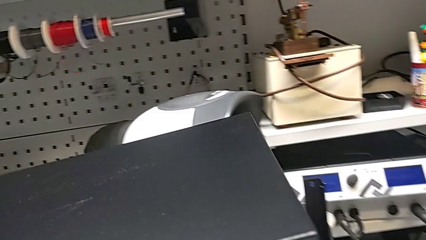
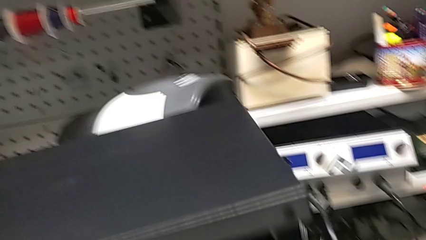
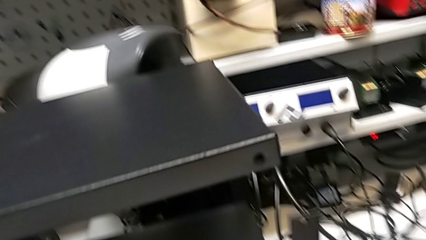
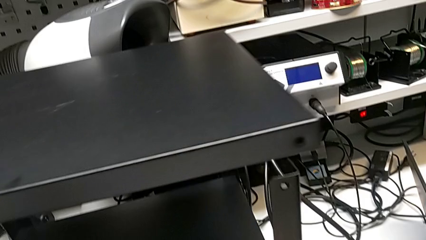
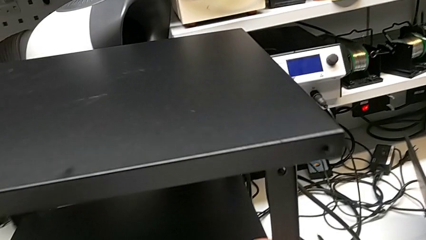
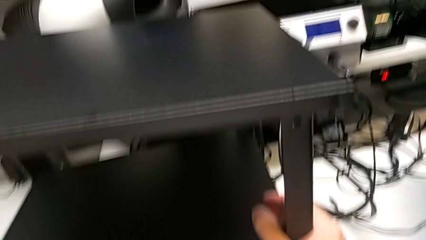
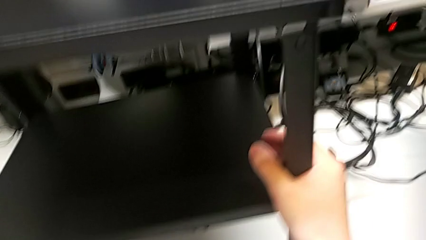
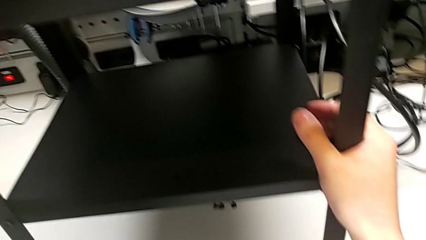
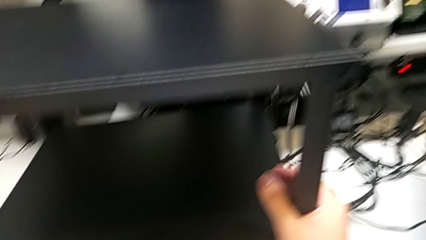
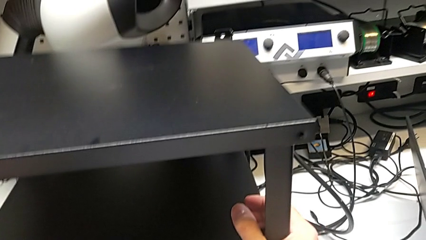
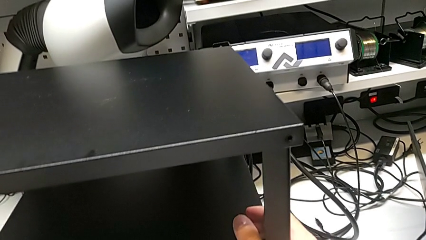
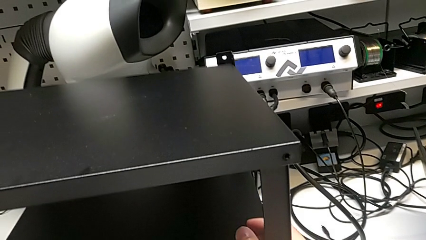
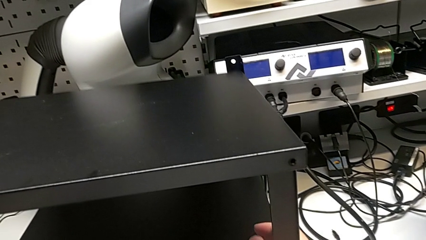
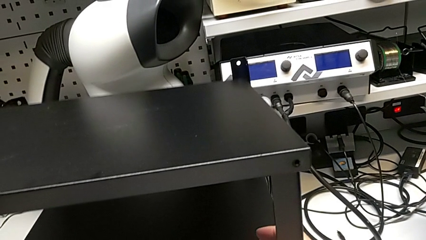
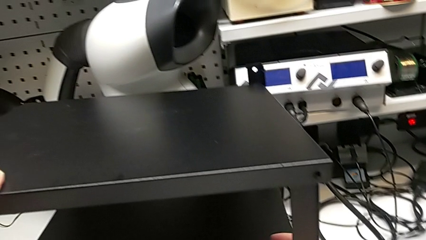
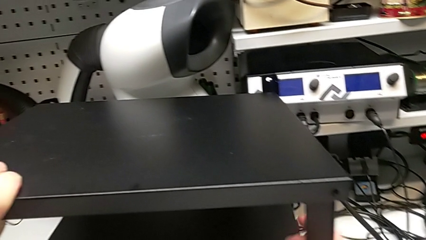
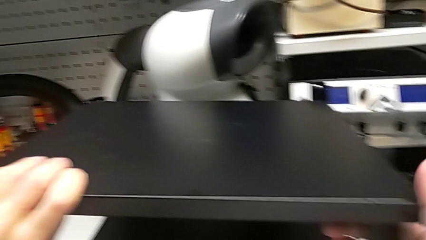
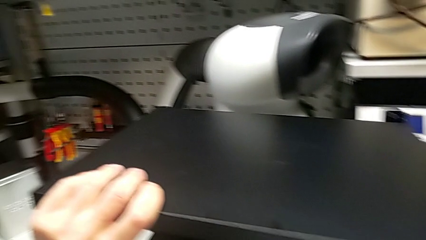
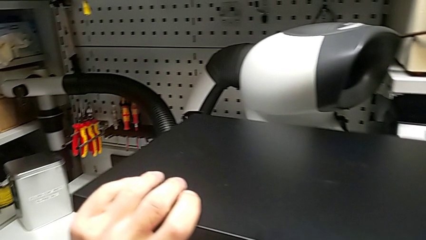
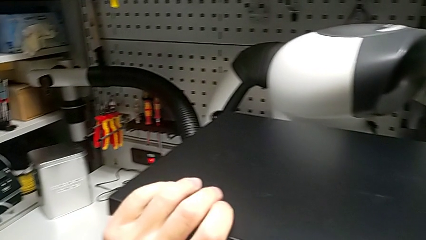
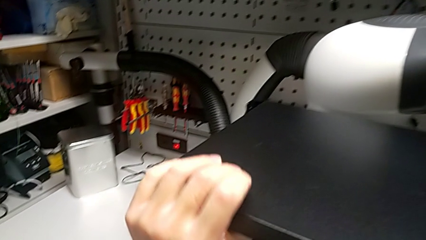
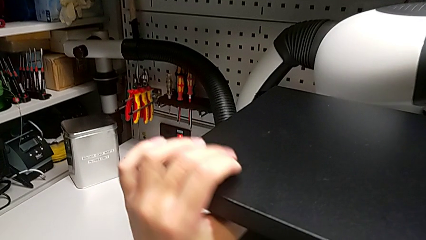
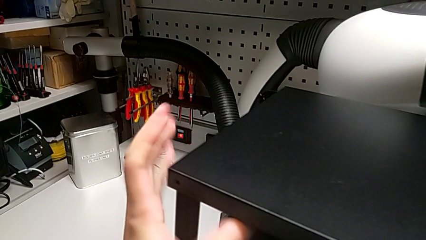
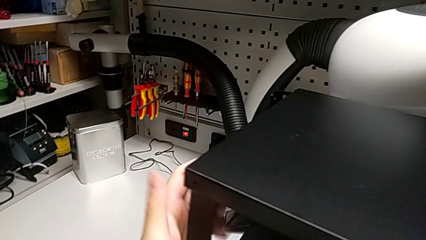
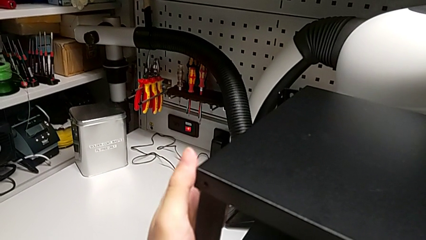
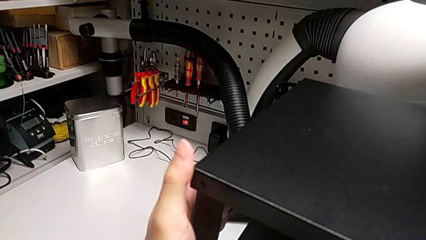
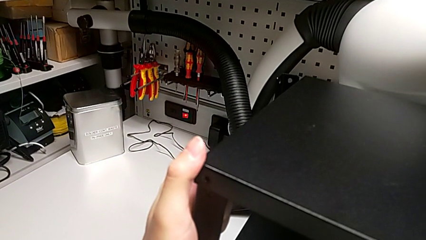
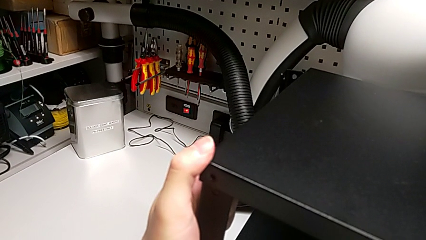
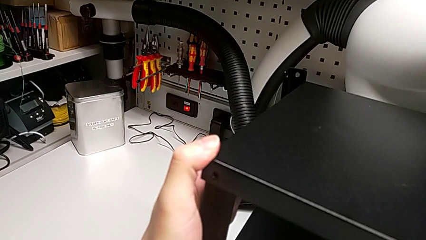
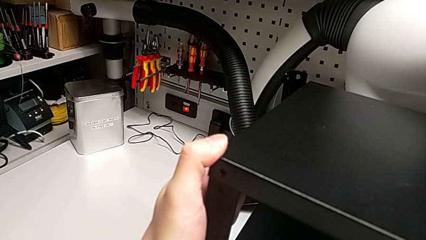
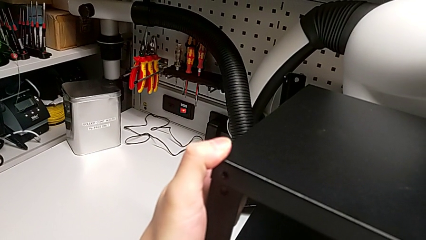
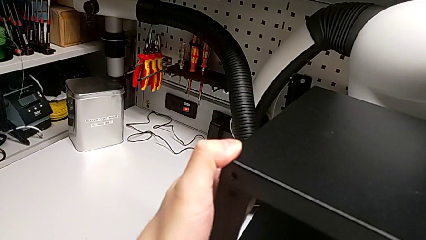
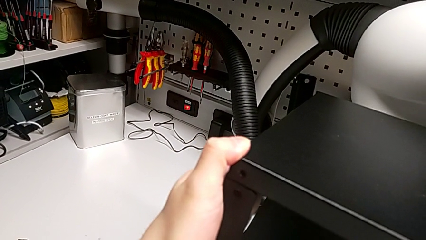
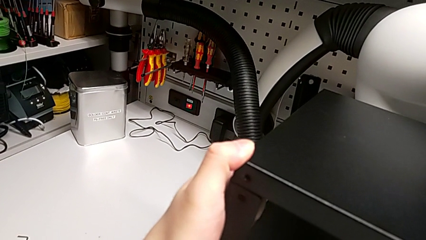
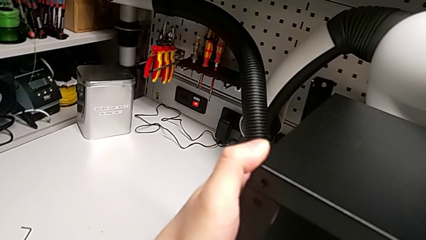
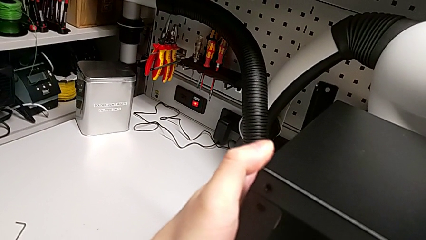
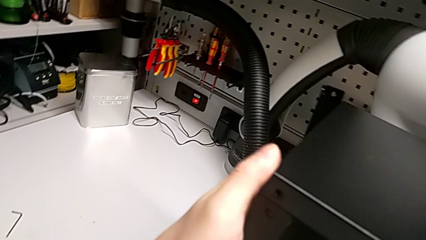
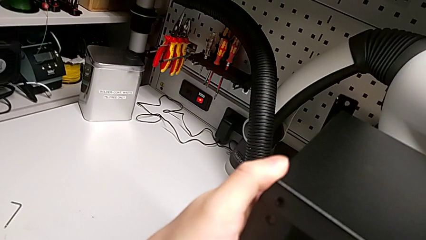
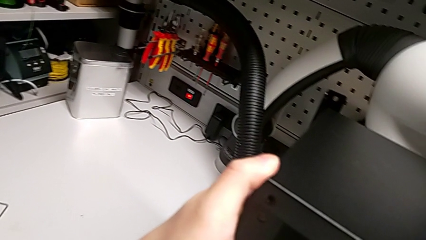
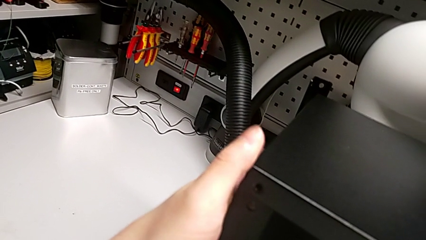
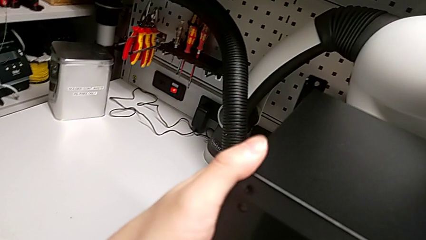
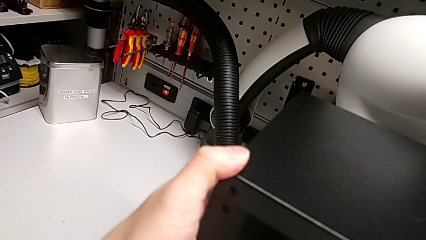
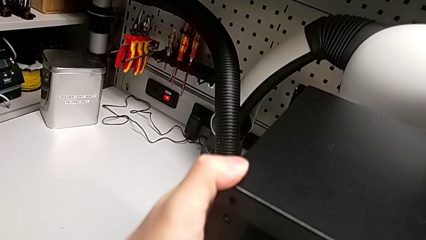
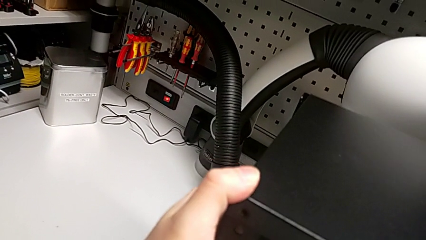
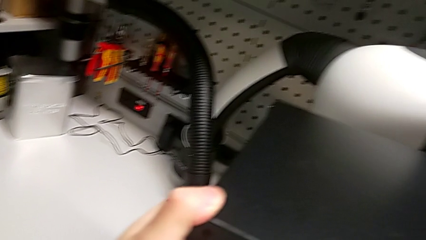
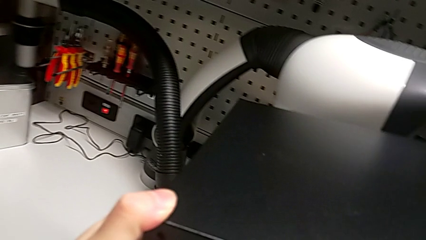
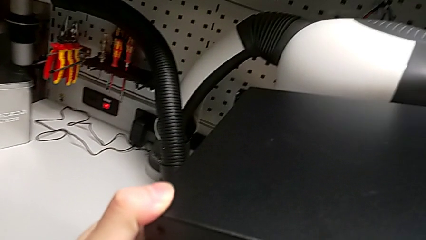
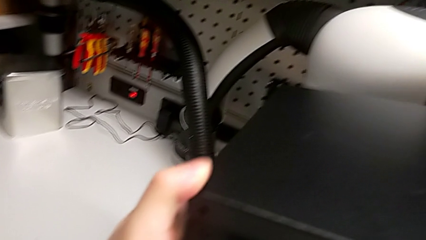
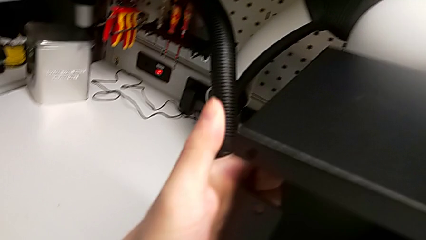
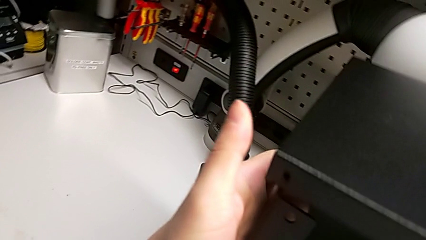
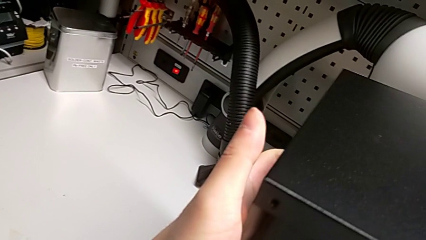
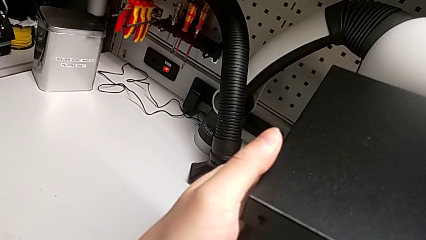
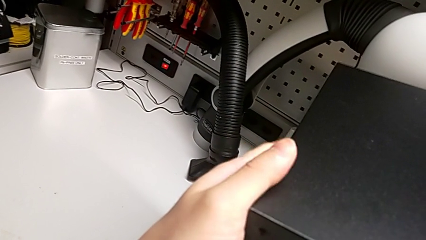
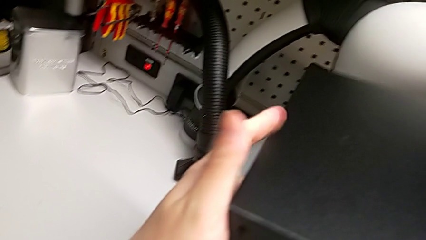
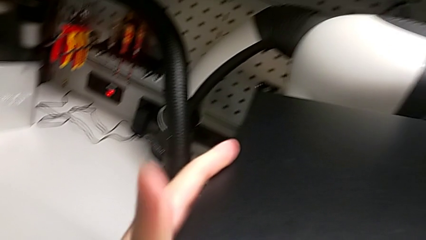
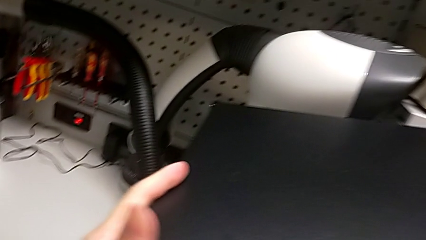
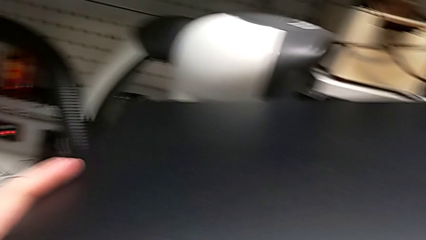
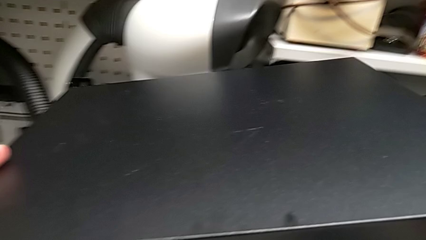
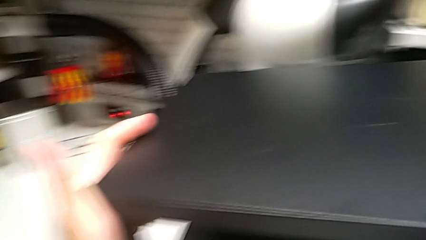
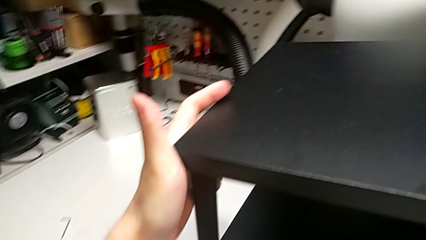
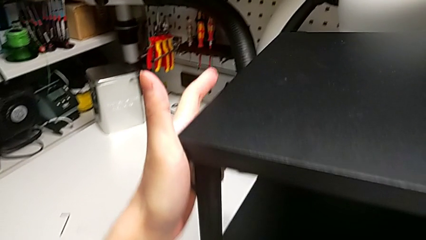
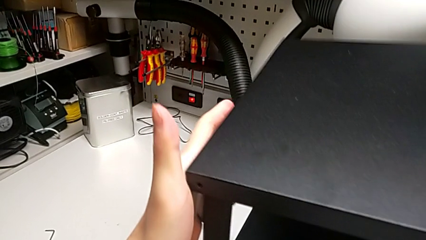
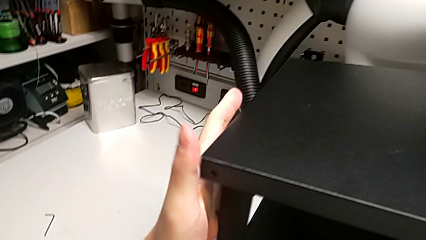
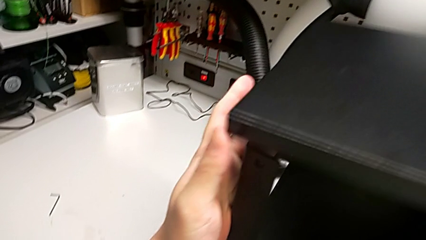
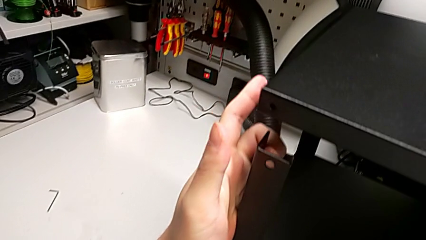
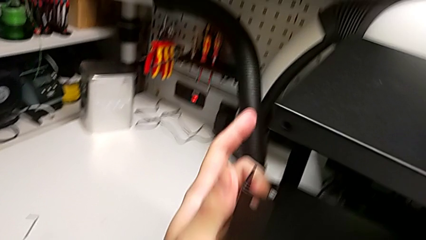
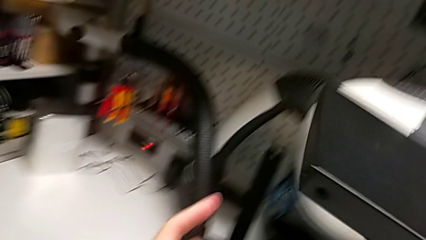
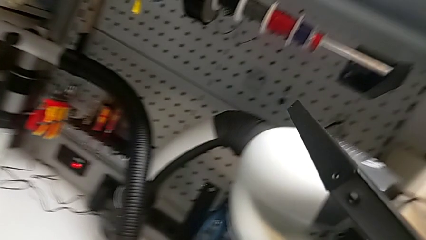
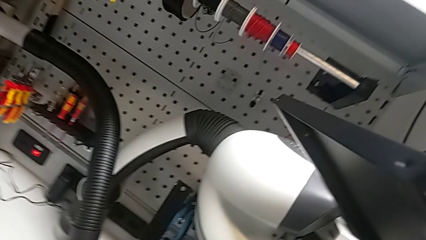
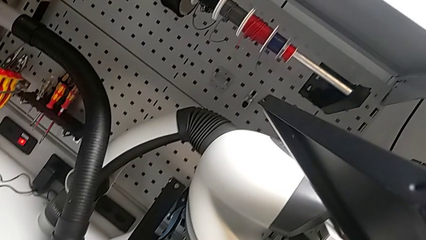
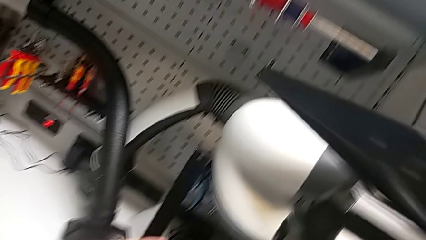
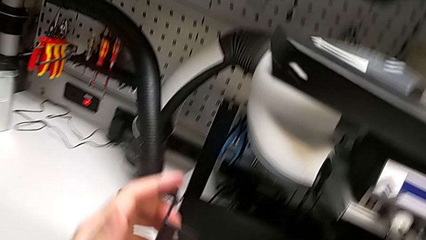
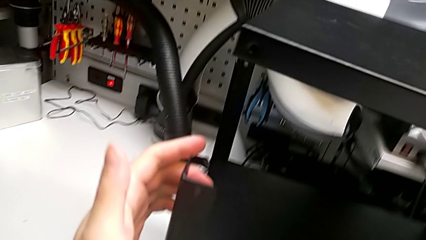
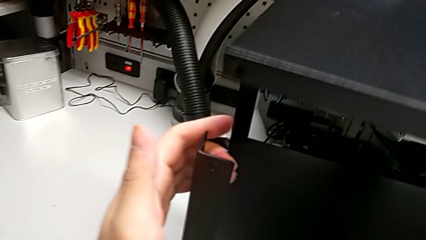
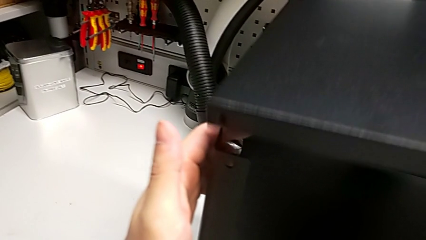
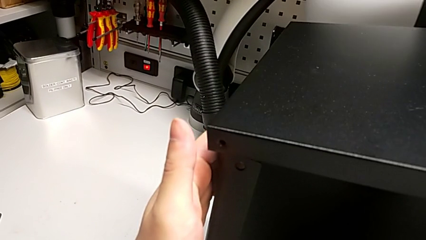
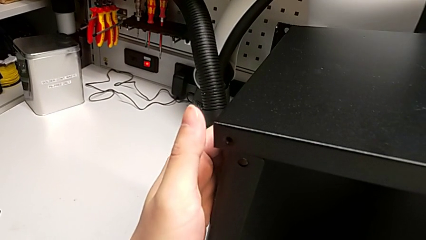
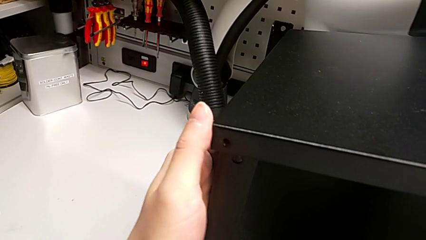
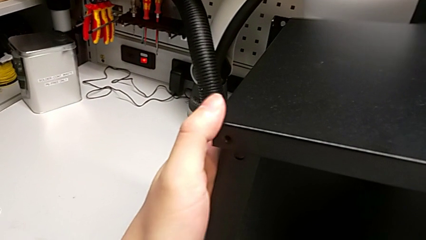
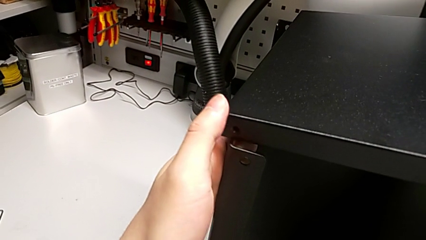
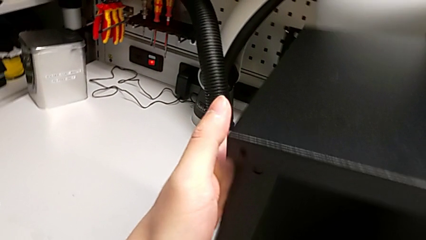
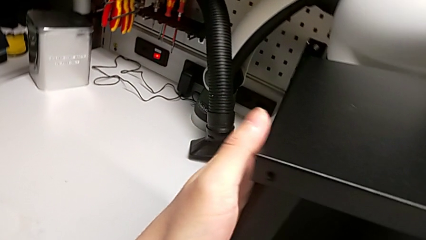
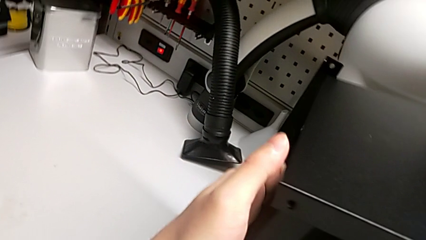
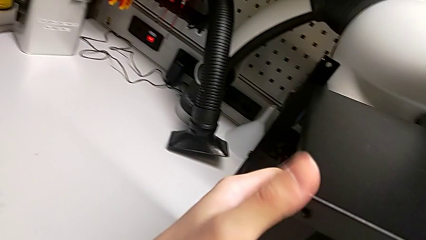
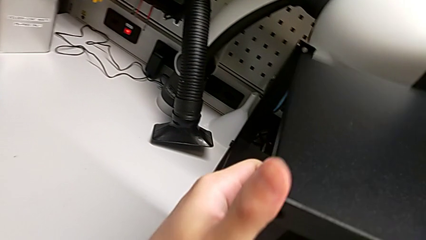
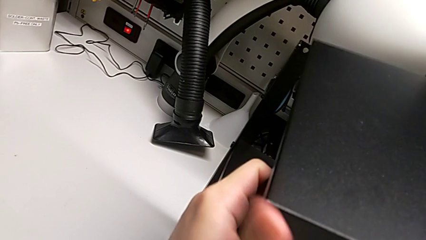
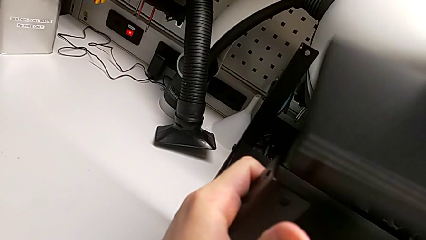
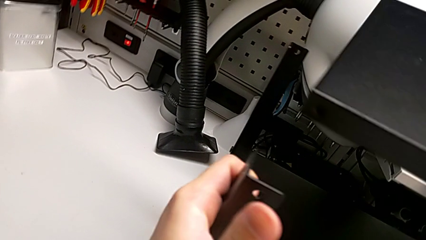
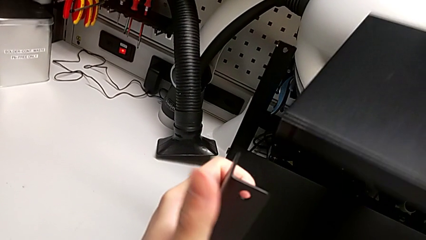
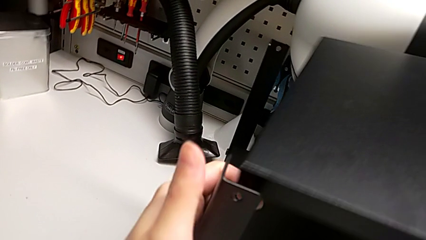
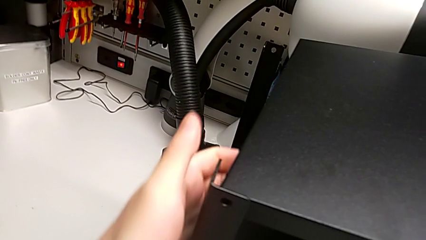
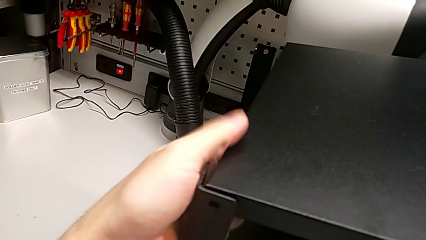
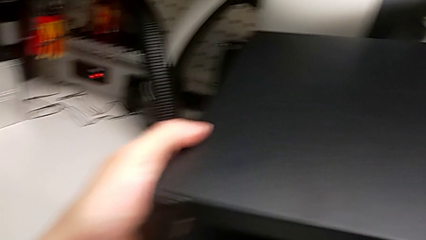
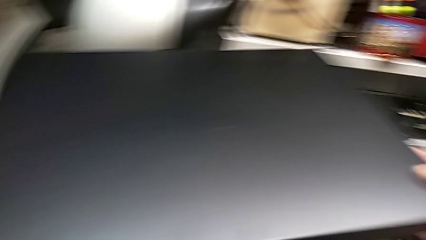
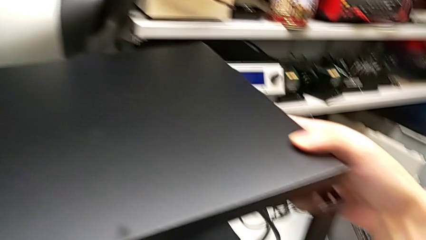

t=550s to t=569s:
The camera wearer is alighting on the top shelf. They wrongly align the top tray.
